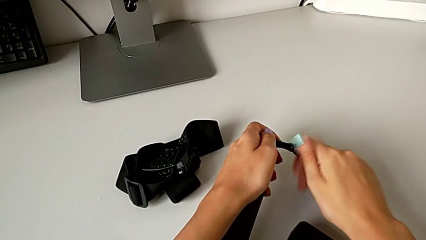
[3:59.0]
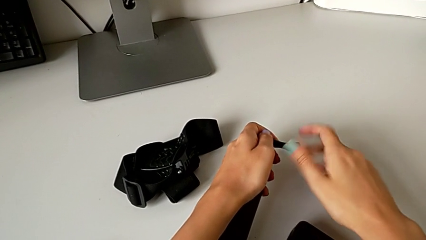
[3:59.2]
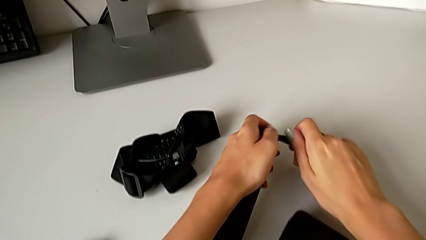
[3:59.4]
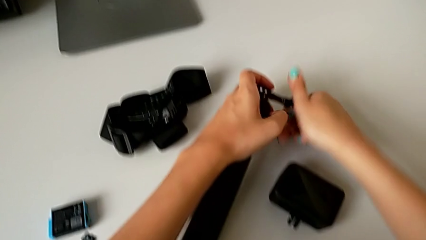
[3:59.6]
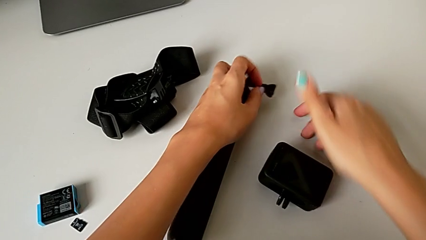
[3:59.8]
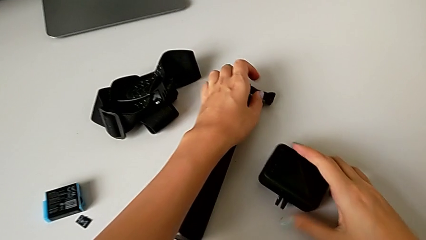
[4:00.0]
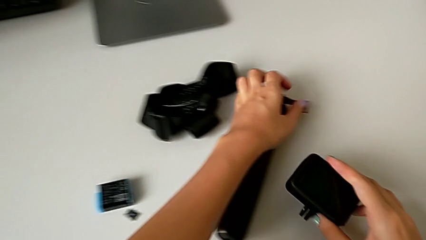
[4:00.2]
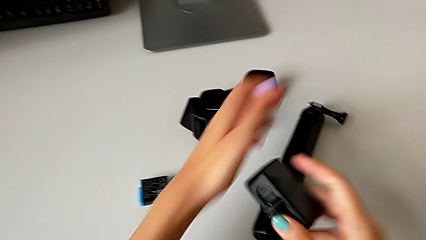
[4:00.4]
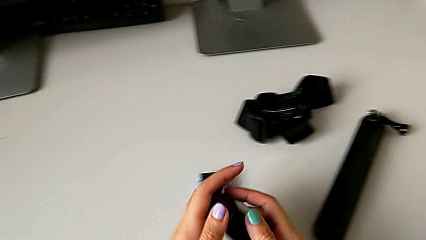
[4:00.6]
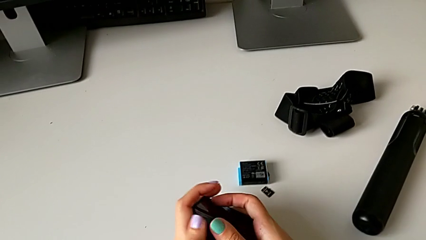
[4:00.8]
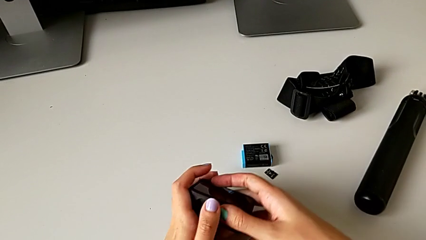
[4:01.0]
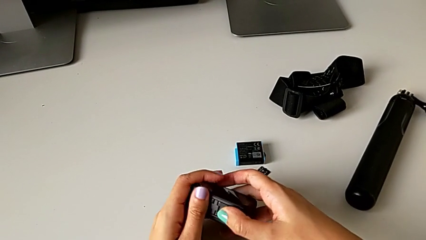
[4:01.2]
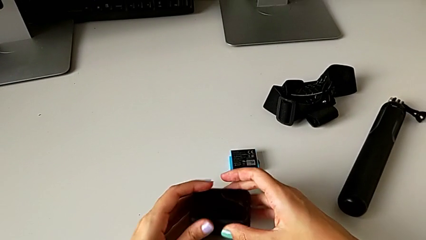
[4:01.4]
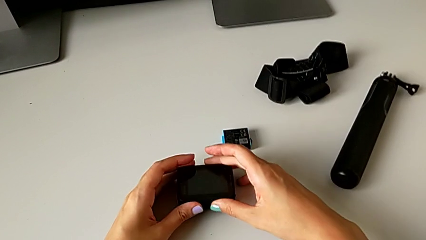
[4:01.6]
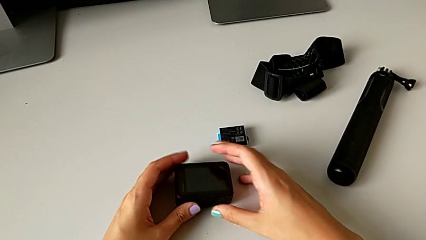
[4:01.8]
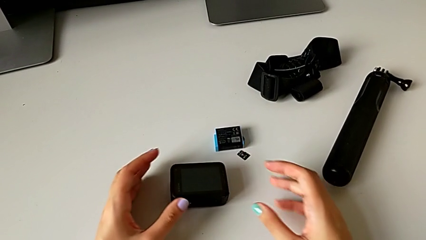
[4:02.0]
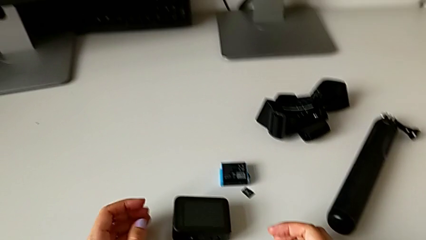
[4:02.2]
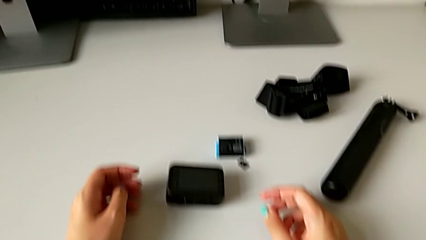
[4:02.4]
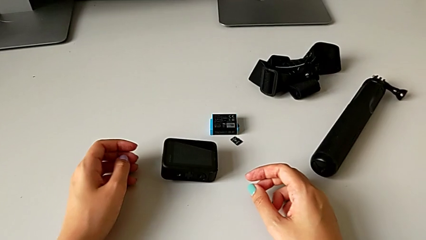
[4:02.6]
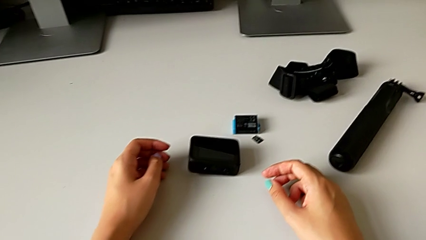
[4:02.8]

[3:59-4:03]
The camera wearer is disassembling the handheld grip from the GoPro. They place the handheld grip, close the mounting peg and place the GoPro.
